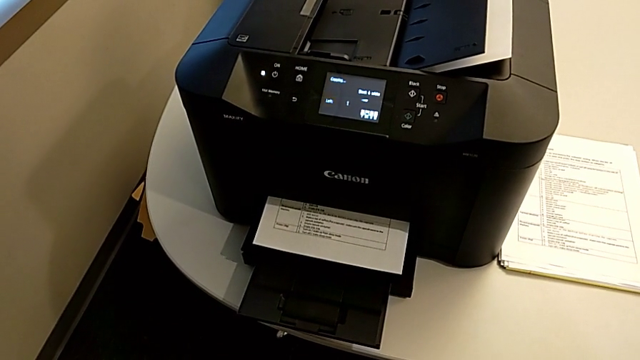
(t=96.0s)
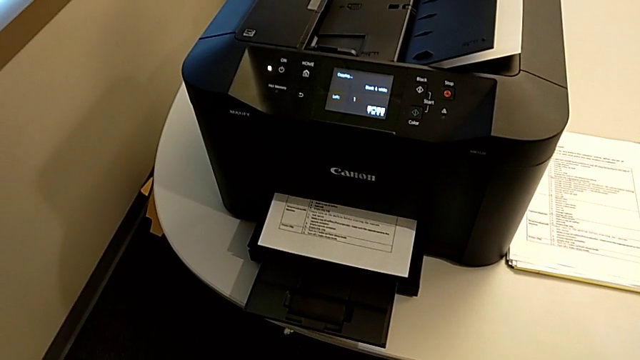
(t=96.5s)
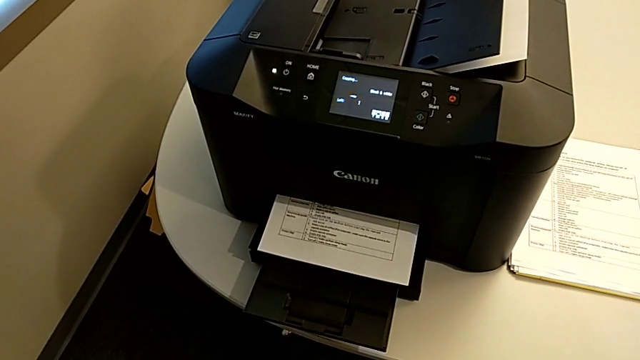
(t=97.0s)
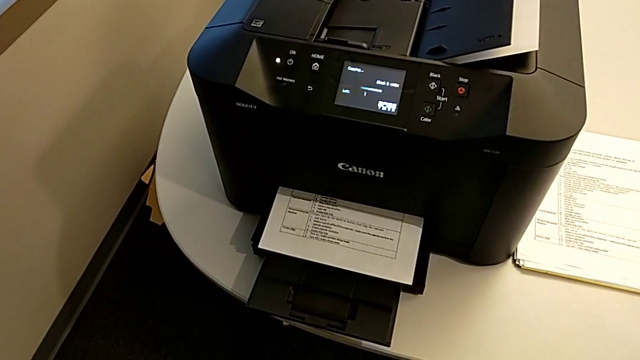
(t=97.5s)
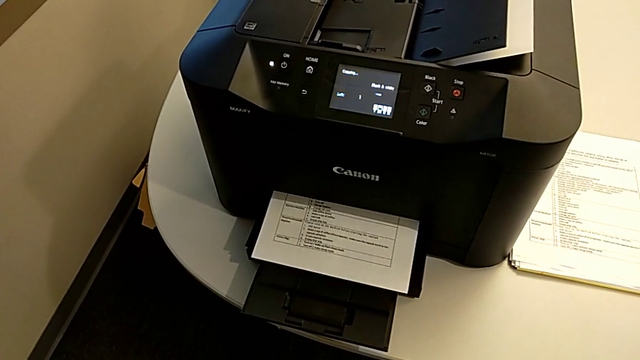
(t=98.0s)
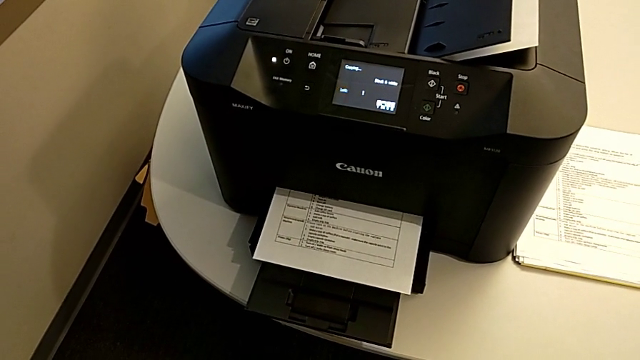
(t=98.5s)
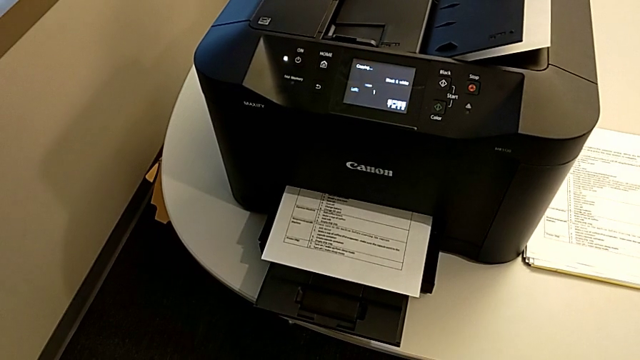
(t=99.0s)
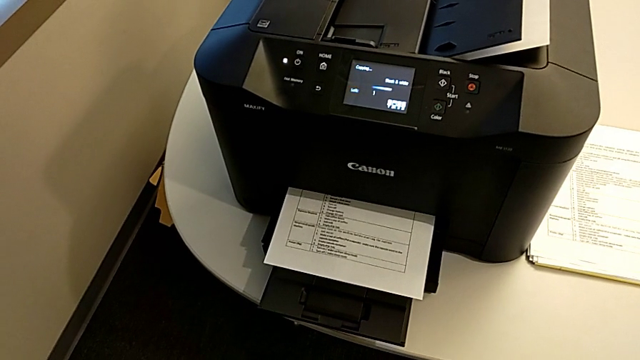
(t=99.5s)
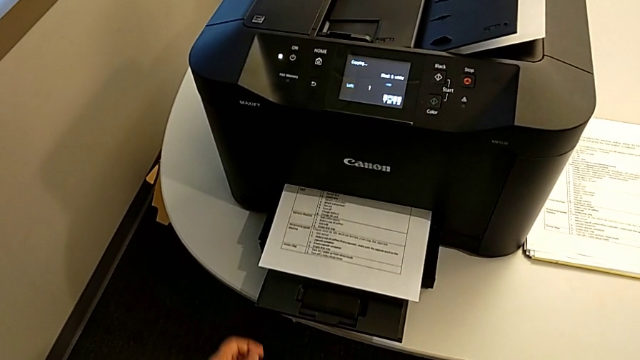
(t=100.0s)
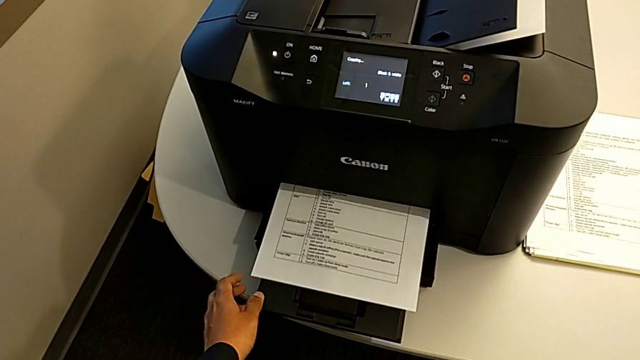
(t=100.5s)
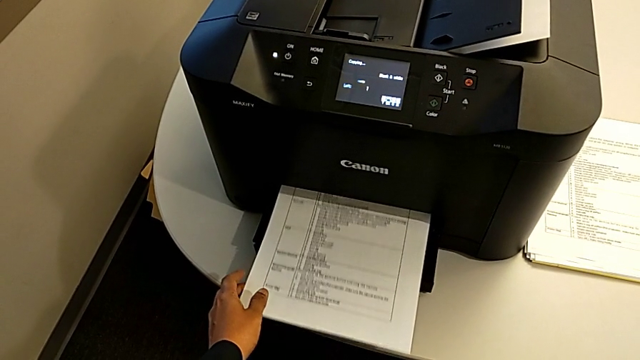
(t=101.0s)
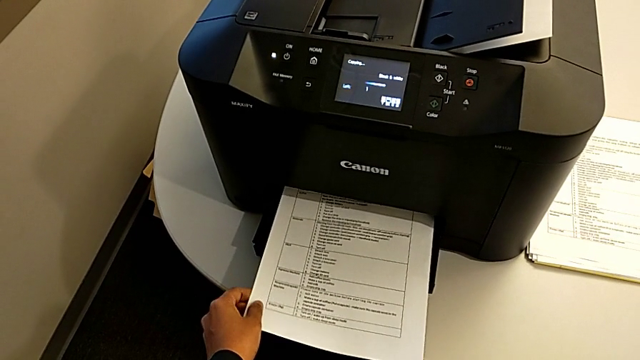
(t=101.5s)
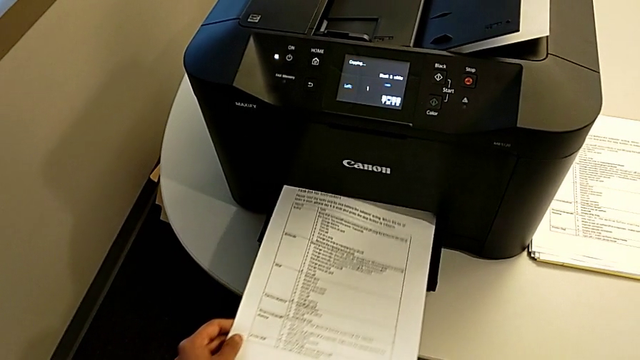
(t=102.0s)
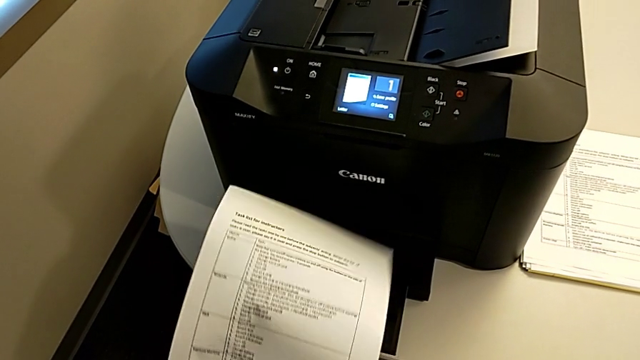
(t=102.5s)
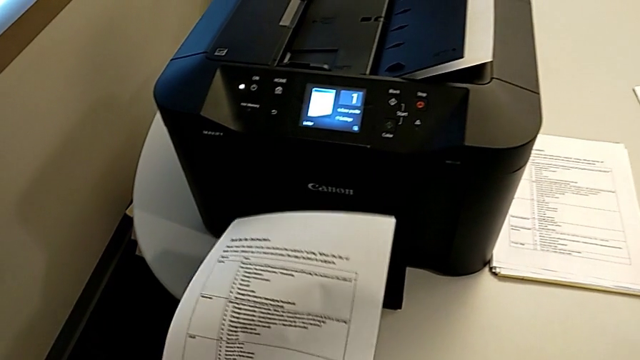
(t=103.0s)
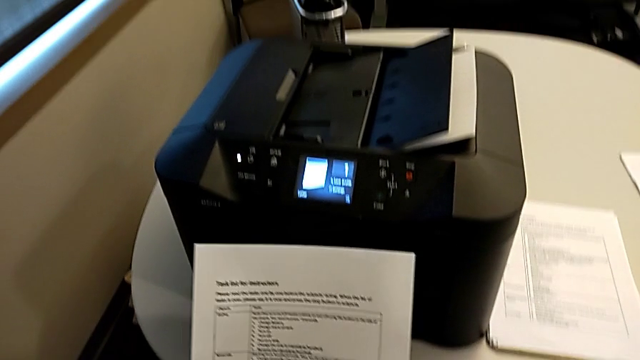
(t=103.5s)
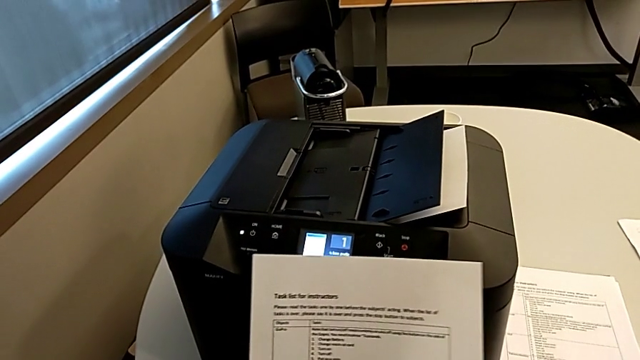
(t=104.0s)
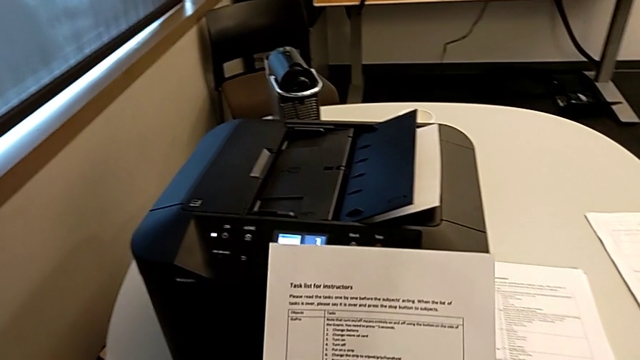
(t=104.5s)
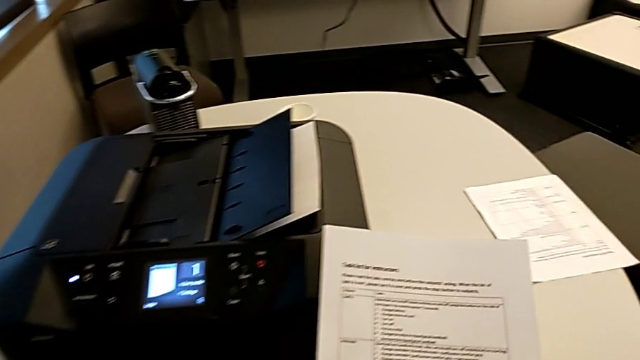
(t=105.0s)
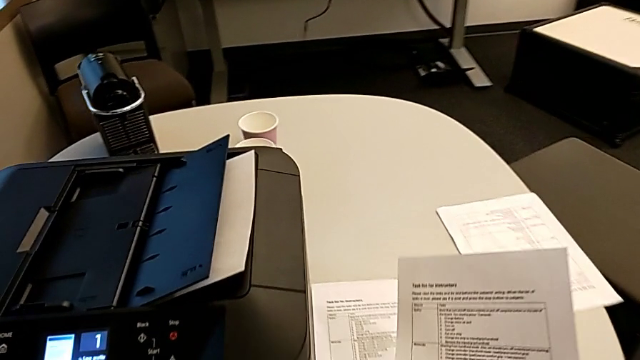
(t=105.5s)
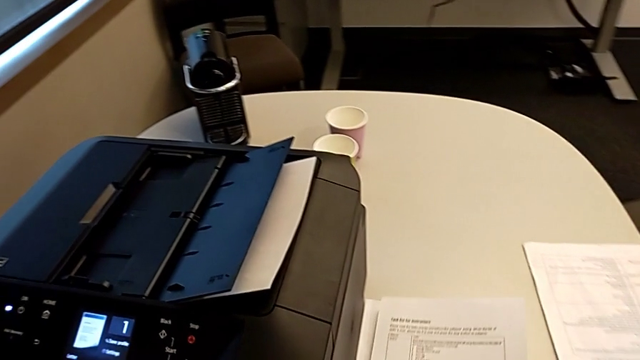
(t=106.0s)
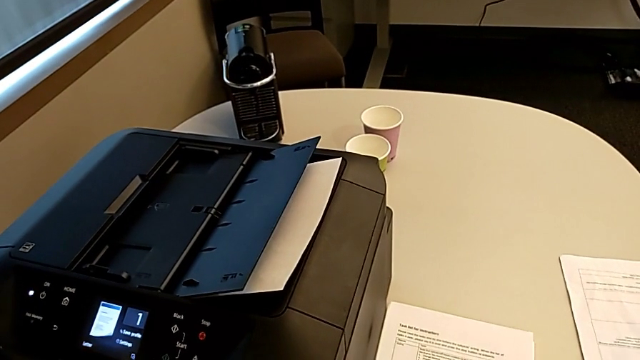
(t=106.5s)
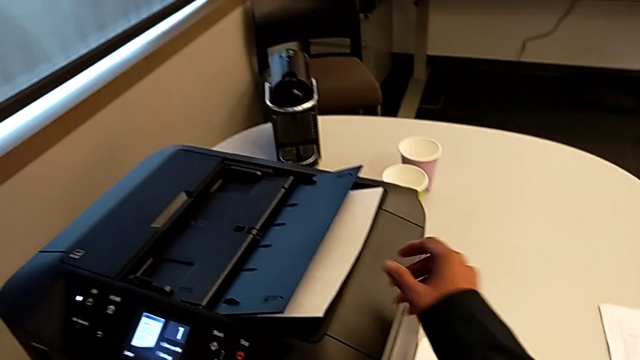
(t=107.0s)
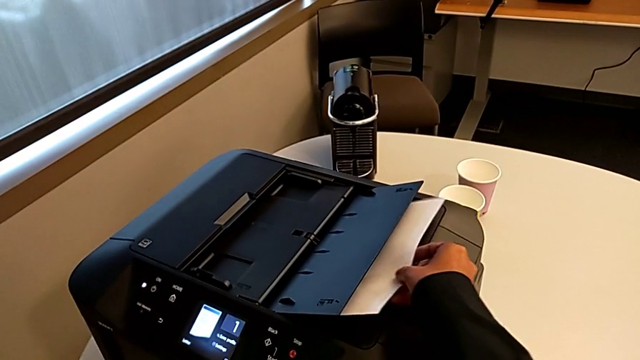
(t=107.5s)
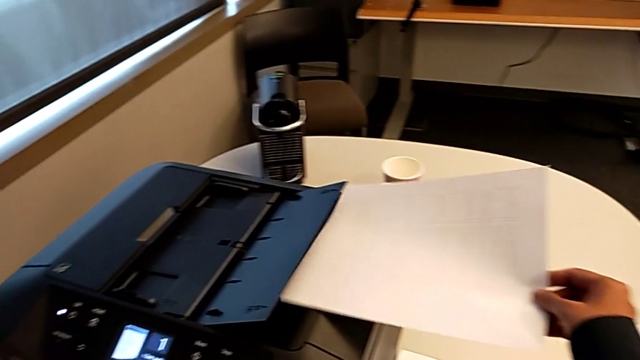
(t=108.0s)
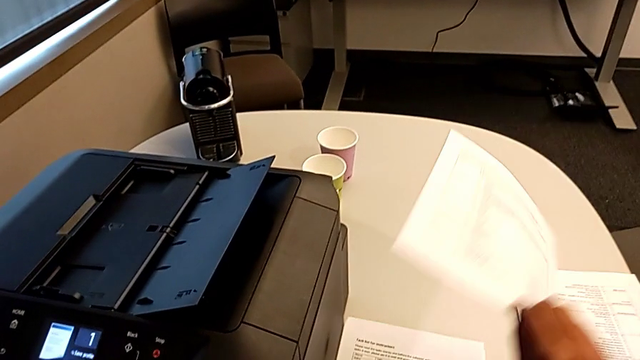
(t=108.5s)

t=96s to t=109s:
The camera wearer is copying. They grab the first copy, place it and grab the second copy.

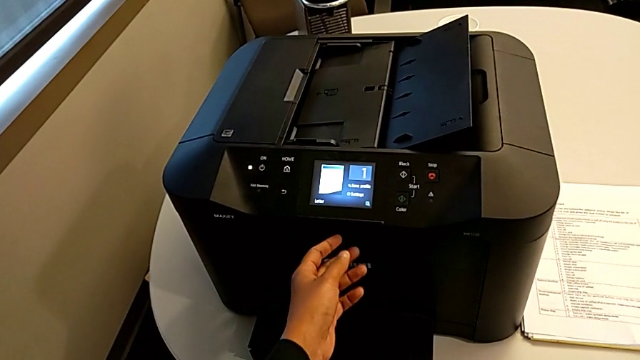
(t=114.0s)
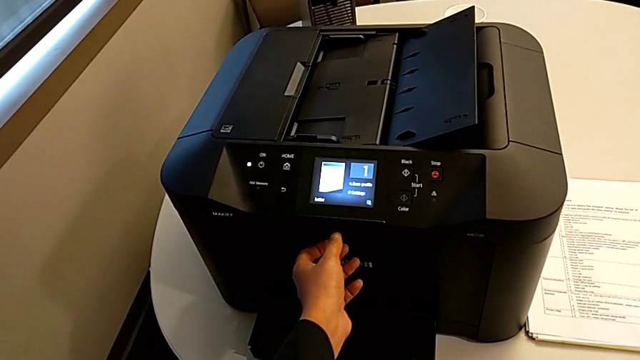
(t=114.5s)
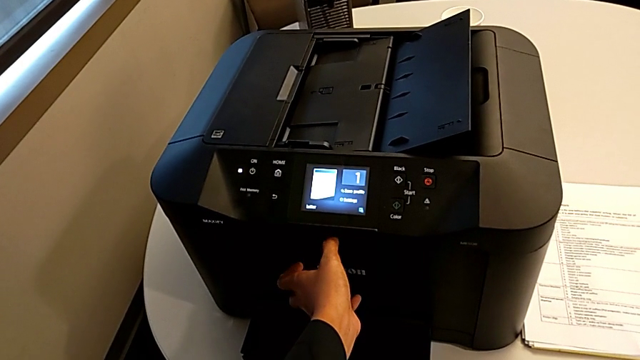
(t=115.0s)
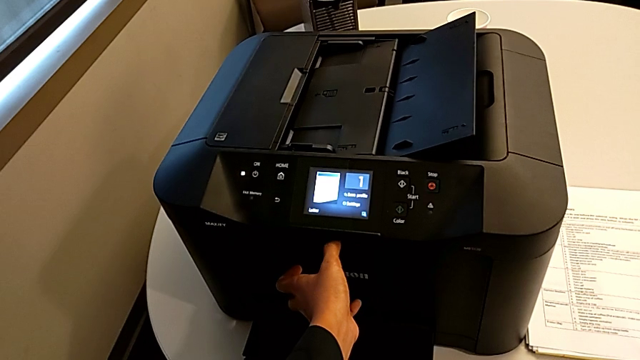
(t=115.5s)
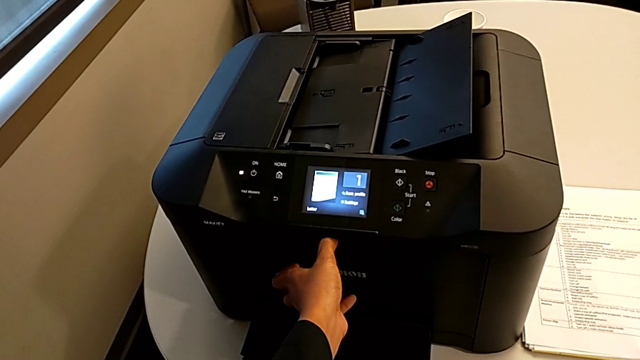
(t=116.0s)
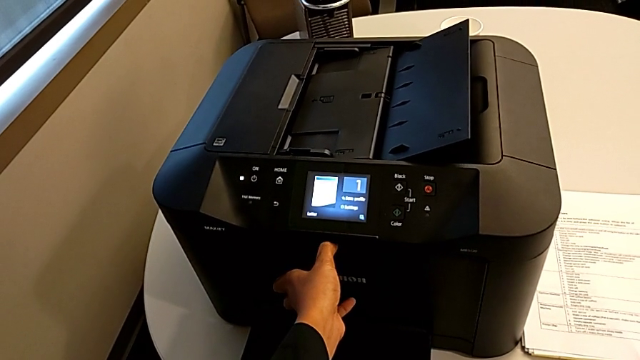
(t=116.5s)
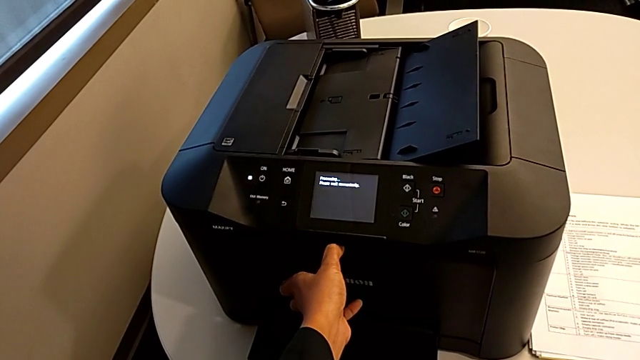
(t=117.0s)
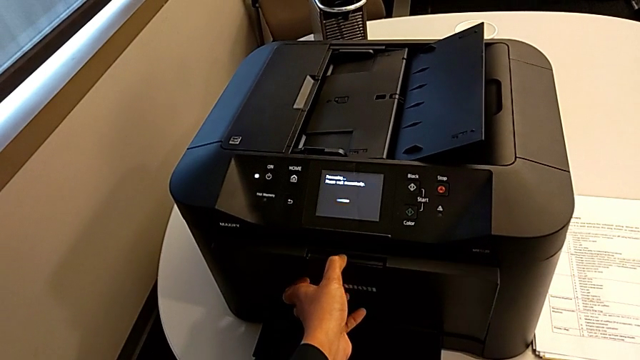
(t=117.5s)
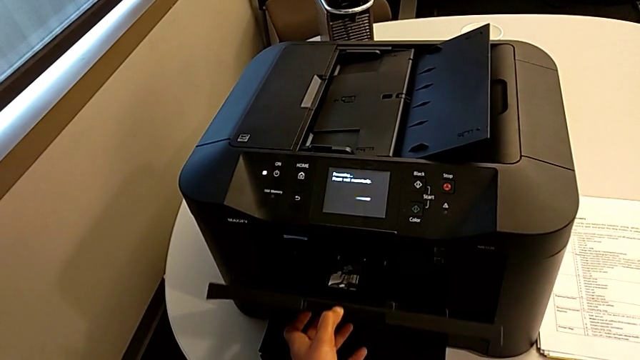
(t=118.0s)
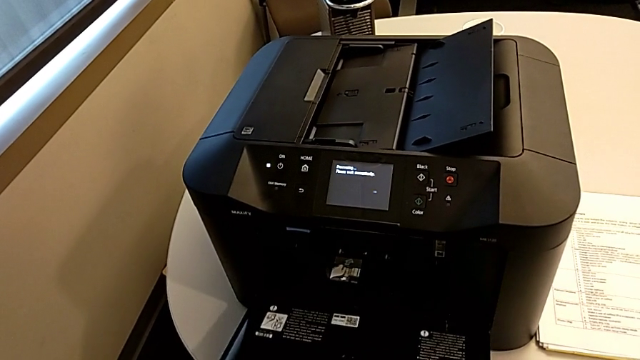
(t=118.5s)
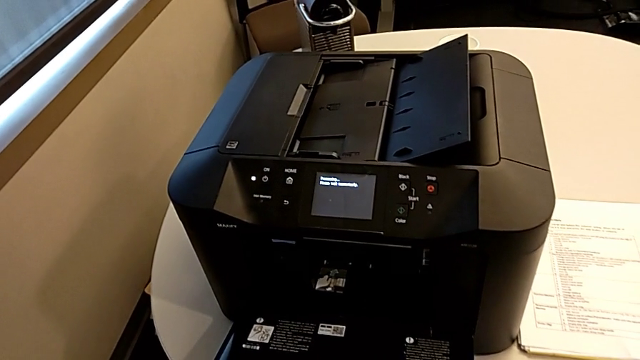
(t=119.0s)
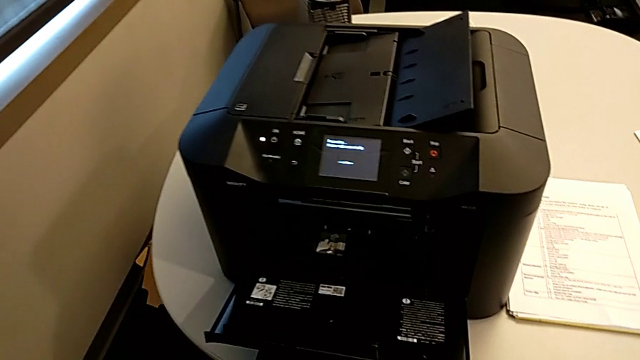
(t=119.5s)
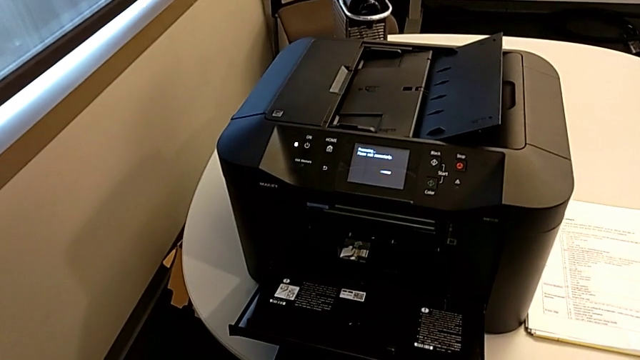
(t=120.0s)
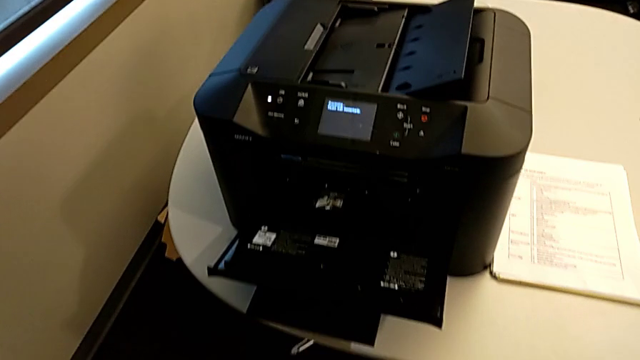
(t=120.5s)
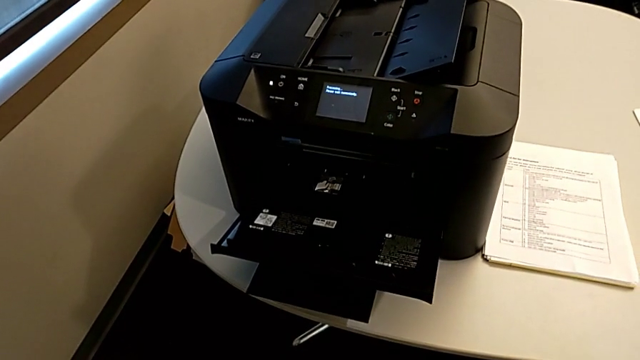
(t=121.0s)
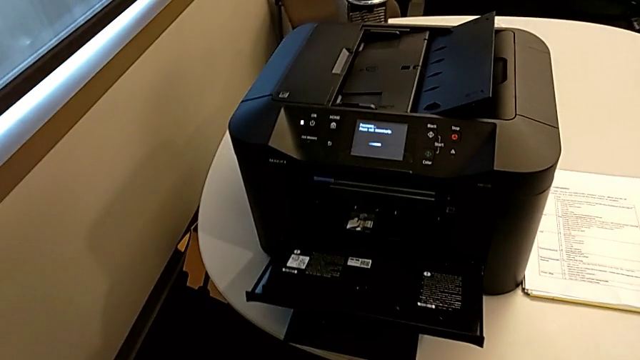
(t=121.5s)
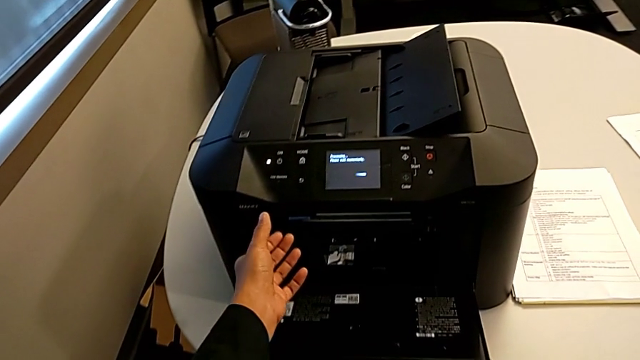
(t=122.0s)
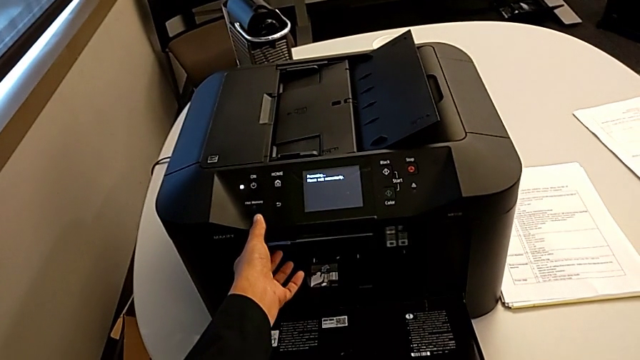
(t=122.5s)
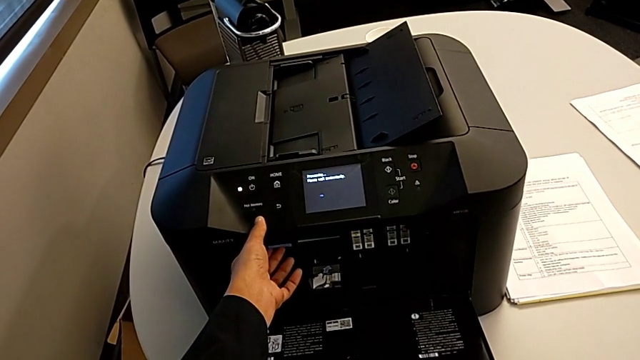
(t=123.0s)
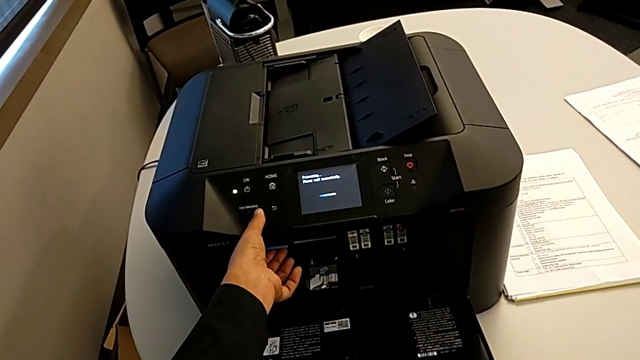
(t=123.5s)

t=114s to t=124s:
The camera wearer is changing the black printer cartridge regularly. They open the cartridge gate and begin to inspect the printer.
